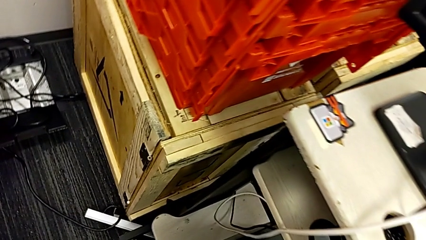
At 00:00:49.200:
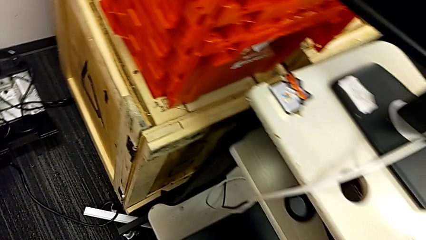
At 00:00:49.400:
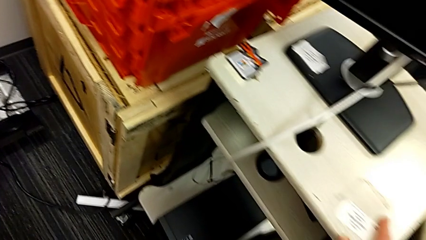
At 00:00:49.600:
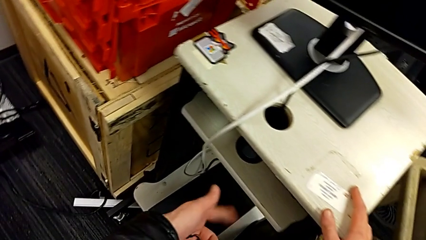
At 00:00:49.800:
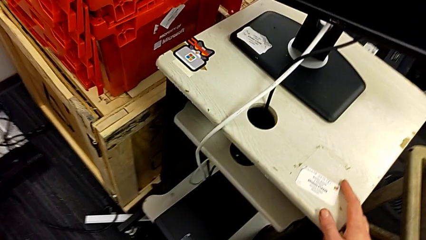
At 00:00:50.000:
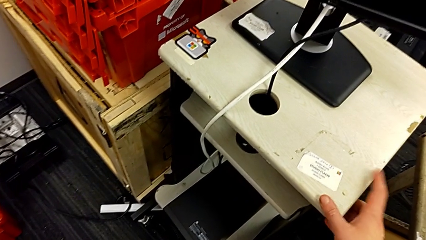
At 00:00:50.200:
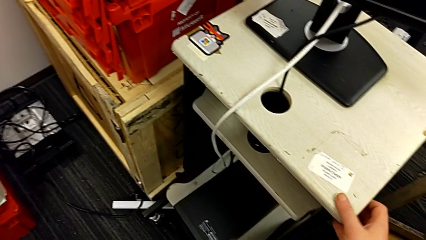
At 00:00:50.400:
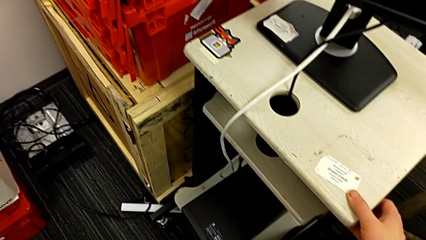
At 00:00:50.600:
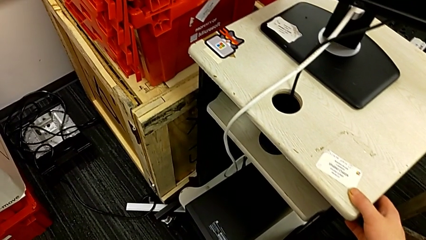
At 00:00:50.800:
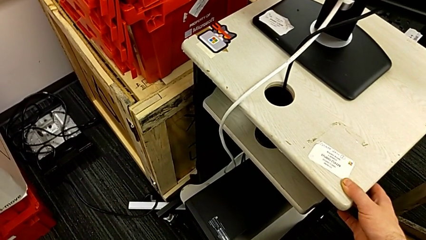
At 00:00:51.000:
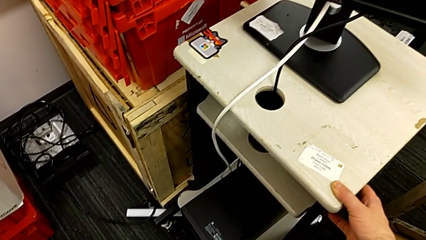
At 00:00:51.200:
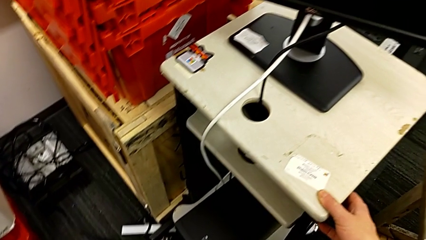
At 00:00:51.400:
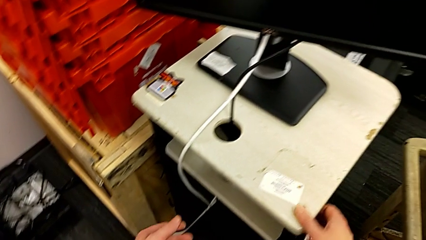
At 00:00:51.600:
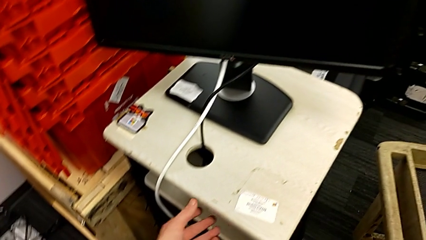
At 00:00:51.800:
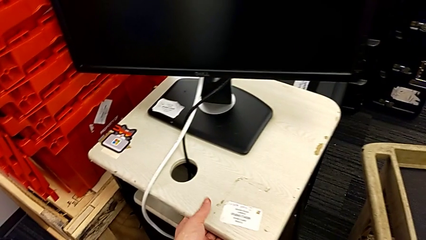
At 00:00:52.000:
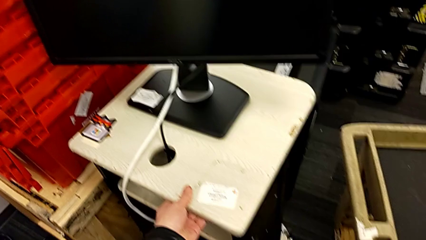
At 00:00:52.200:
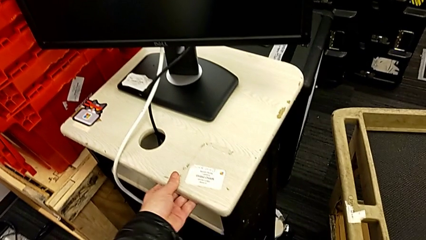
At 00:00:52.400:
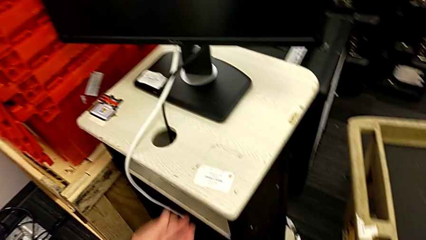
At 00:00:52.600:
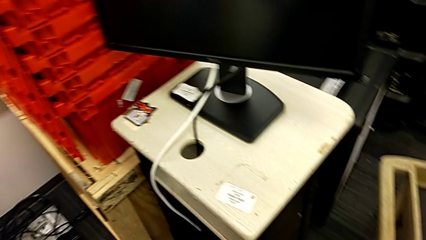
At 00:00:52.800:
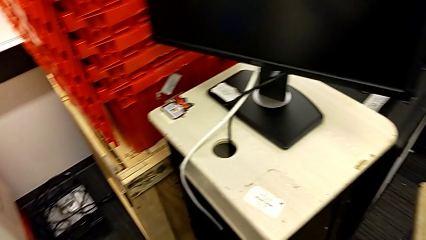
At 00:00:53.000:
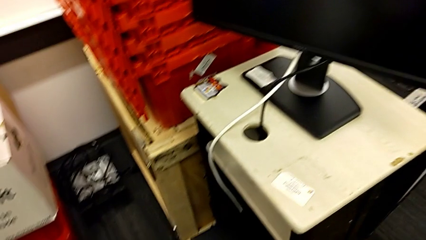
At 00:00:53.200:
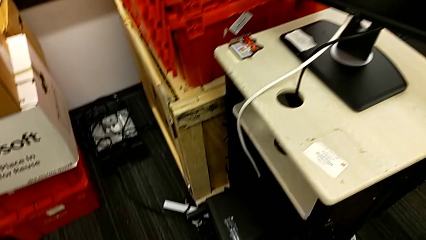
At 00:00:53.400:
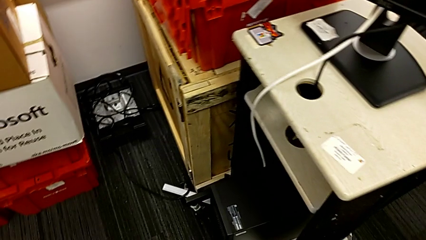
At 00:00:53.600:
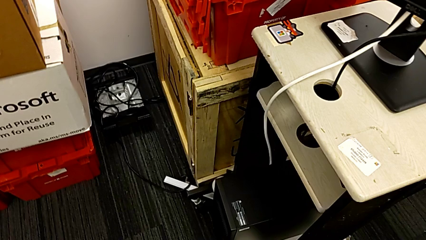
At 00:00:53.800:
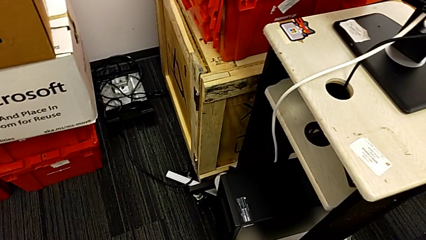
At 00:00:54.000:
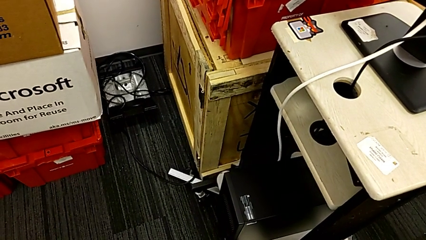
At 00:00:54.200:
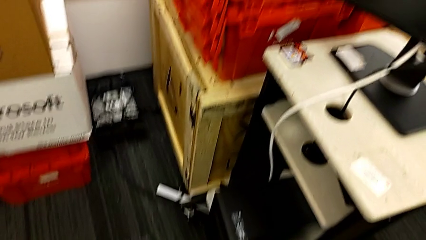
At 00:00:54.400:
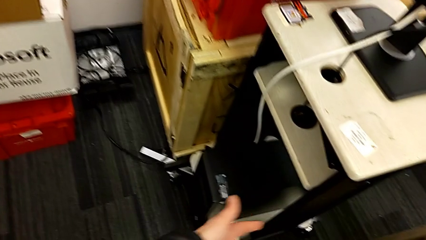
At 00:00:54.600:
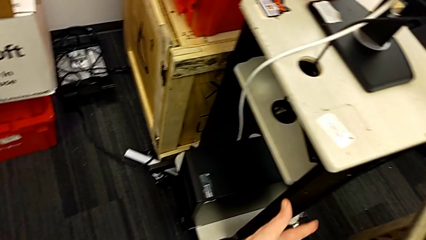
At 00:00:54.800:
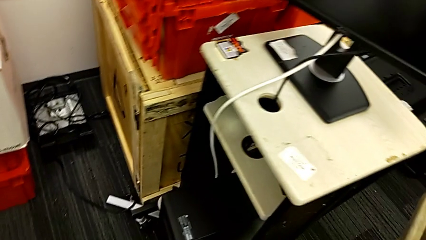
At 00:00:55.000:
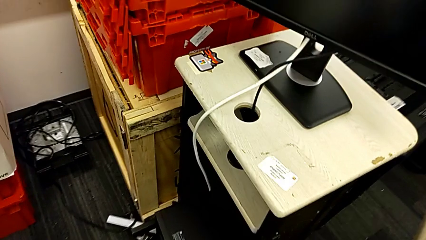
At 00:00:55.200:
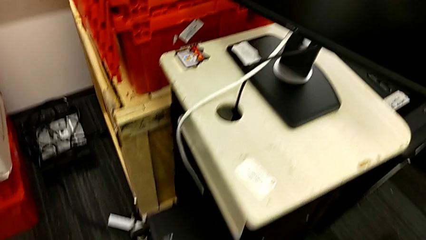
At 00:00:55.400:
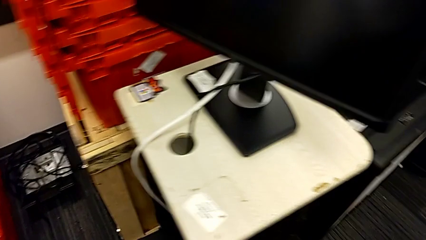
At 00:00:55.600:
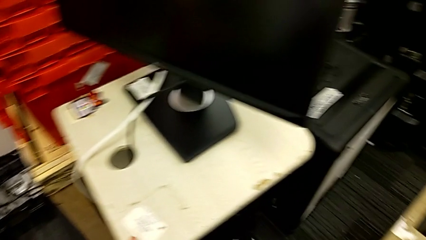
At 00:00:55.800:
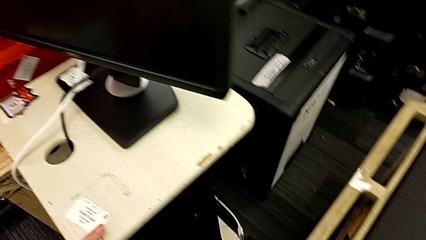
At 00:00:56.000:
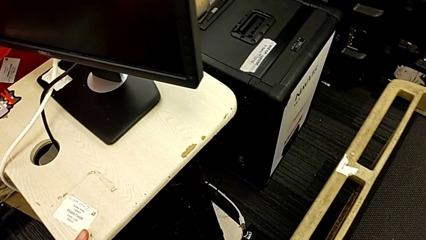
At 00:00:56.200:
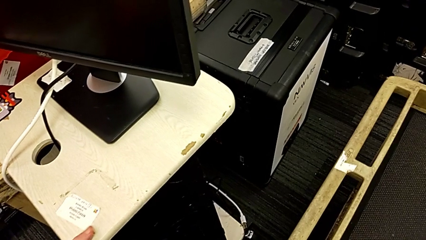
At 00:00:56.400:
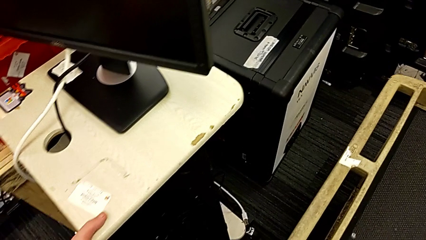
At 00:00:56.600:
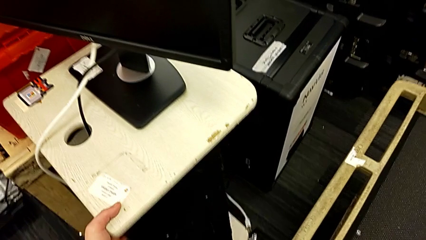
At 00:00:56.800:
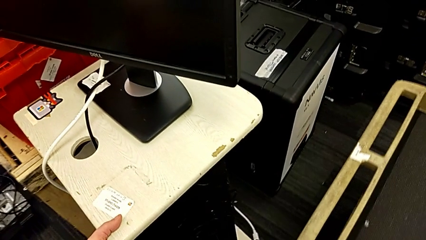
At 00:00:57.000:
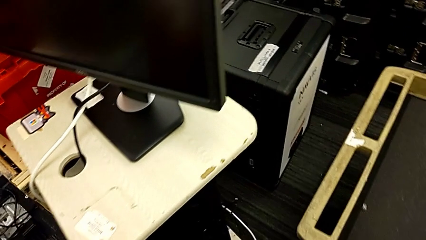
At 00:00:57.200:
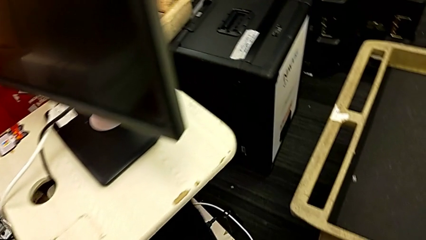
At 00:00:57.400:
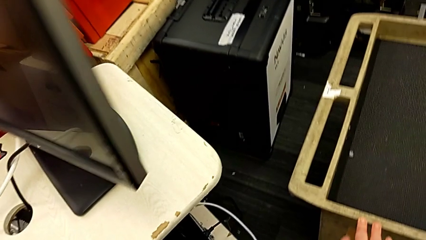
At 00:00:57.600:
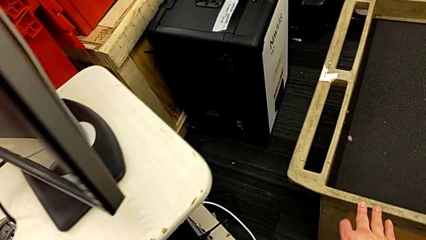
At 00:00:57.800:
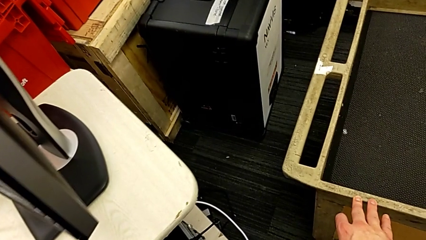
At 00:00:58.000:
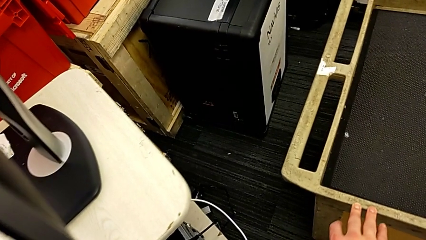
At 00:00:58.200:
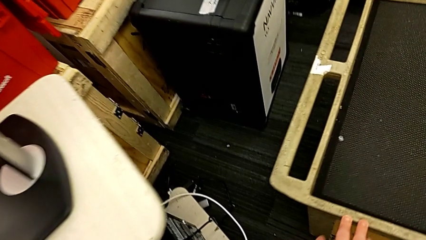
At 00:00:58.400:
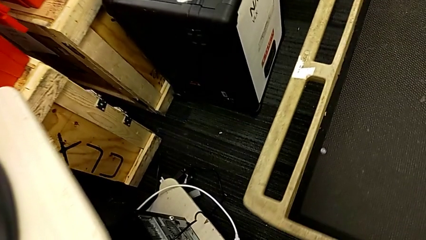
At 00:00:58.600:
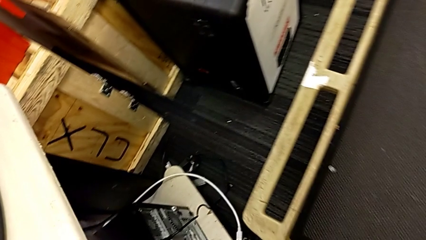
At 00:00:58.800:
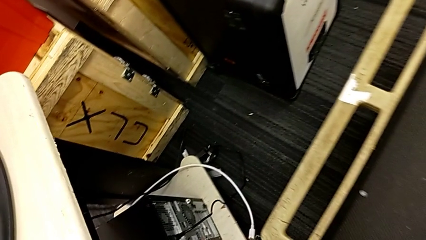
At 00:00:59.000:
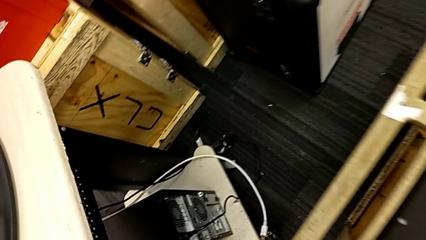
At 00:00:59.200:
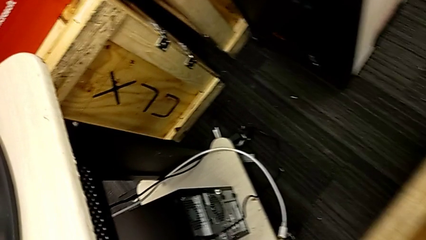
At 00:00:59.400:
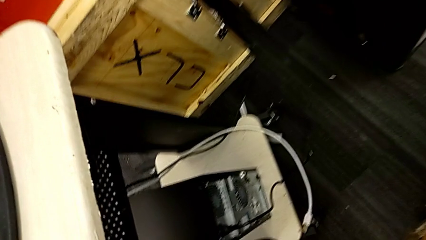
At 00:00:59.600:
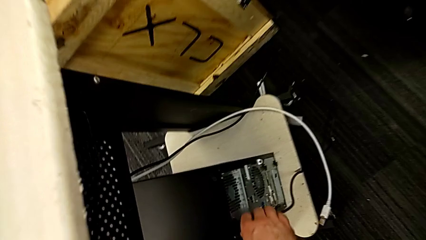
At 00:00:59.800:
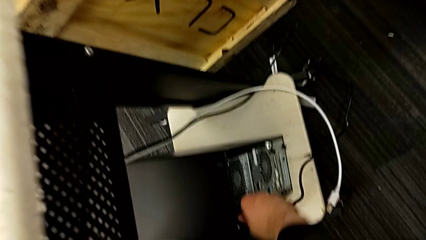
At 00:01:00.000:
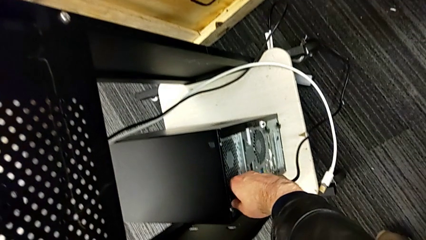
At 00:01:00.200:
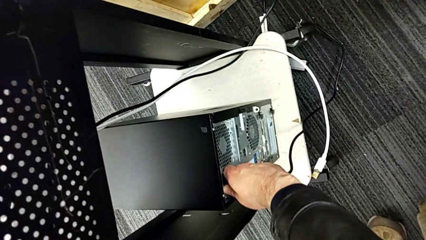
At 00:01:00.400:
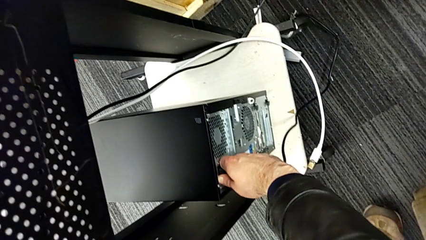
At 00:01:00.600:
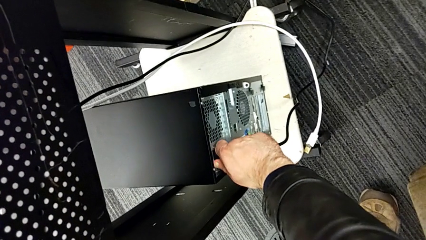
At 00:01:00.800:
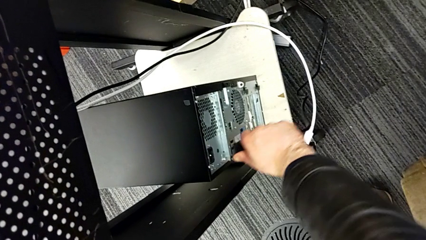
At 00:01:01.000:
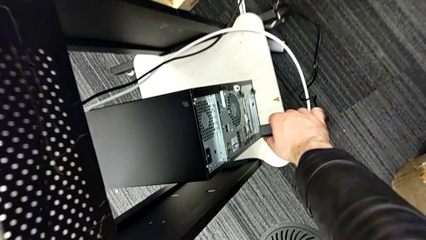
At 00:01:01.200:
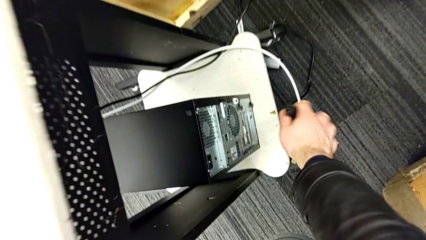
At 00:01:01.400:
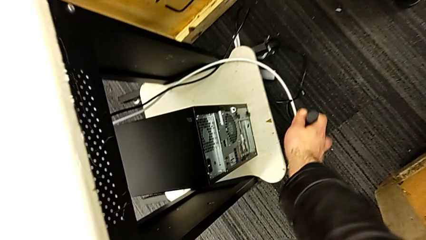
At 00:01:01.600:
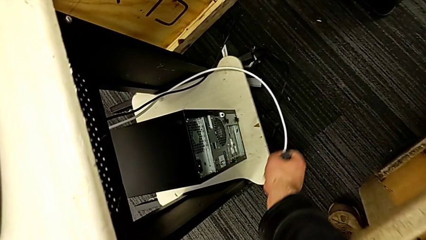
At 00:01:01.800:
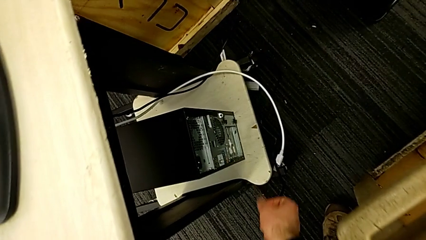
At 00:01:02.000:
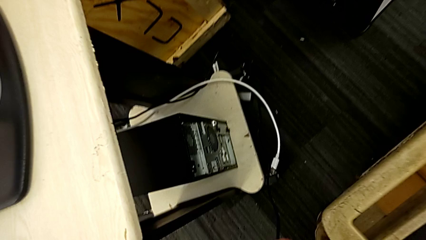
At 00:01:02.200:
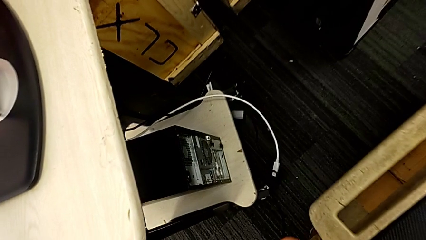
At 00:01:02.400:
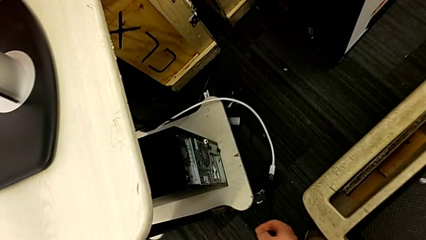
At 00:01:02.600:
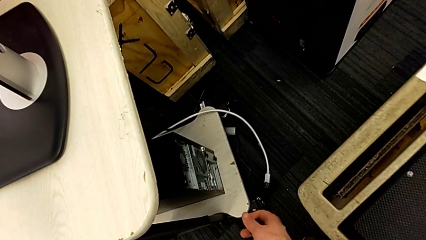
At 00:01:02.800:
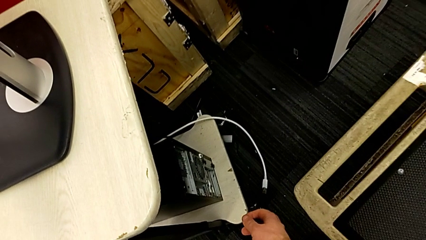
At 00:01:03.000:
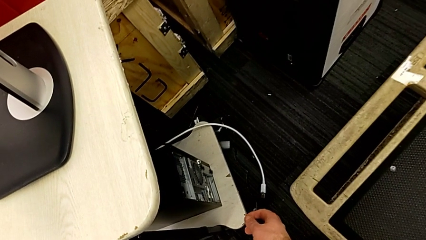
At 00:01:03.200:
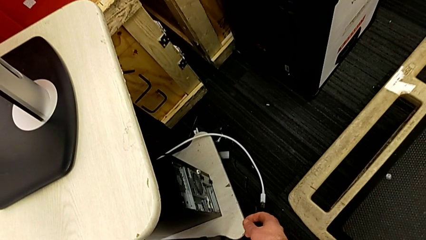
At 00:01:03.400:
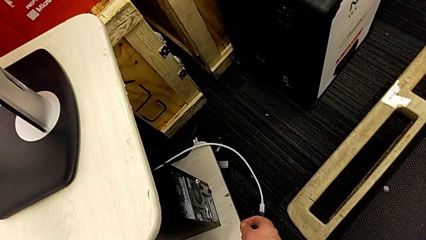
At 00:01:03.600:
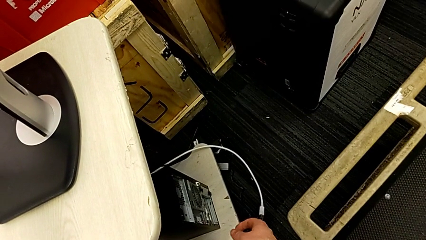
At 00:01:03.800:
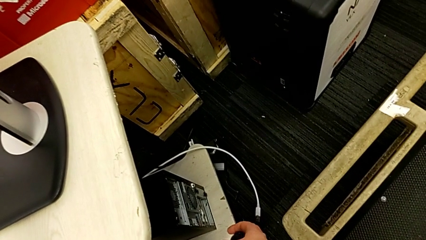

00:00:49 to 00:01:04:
The camera wearer unplugs the power supply of the PC. They grab the furniture, inspect it and slide it. They withdraw the cable power supply and place it.

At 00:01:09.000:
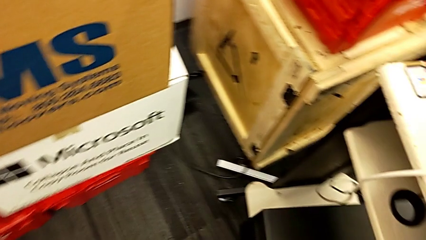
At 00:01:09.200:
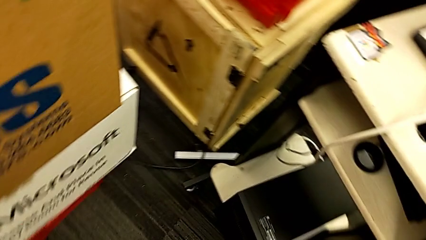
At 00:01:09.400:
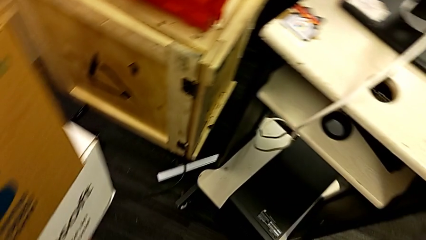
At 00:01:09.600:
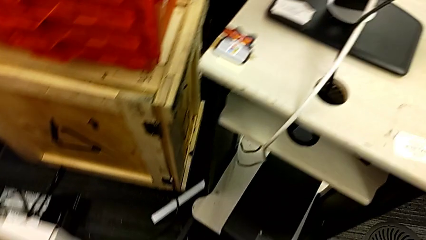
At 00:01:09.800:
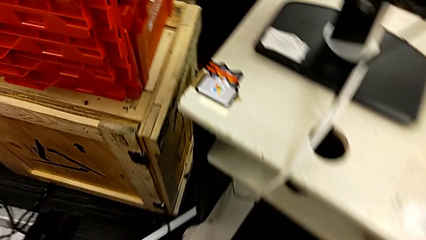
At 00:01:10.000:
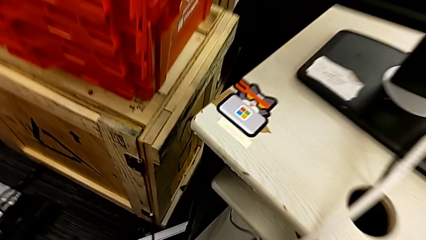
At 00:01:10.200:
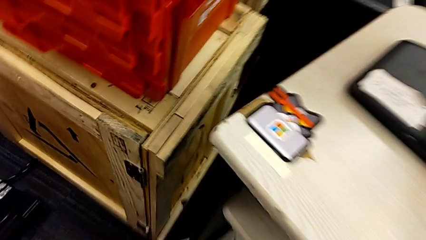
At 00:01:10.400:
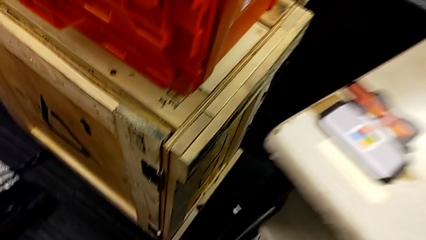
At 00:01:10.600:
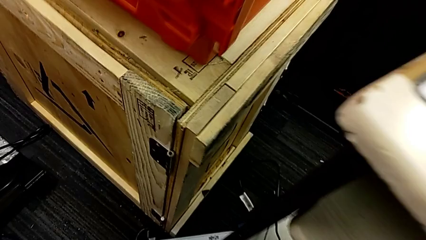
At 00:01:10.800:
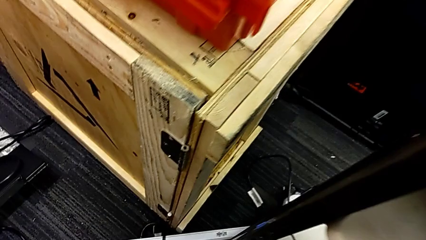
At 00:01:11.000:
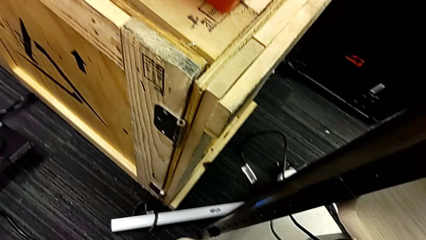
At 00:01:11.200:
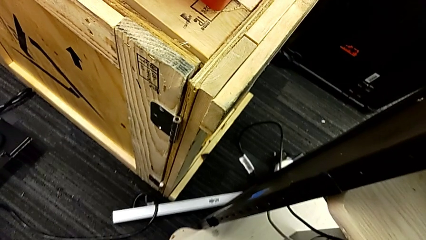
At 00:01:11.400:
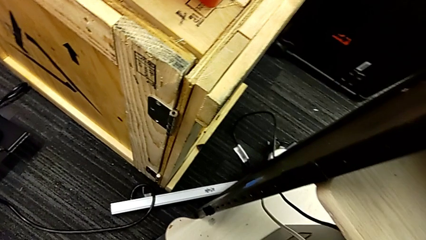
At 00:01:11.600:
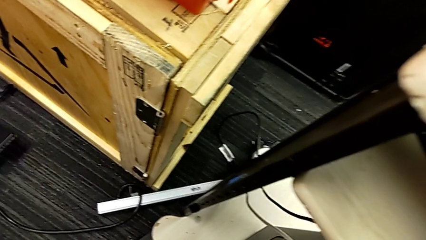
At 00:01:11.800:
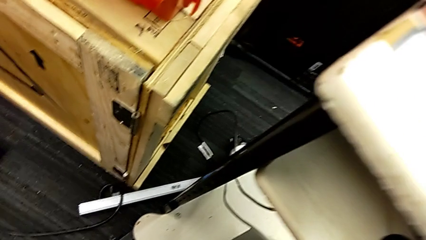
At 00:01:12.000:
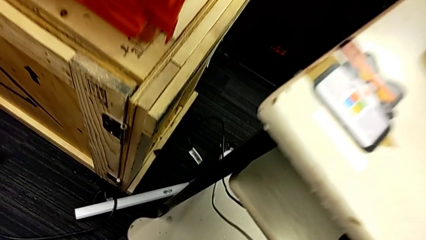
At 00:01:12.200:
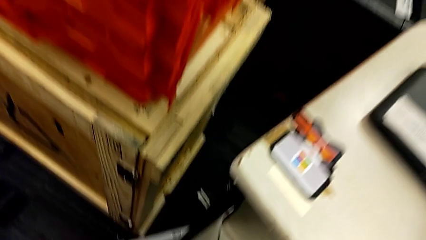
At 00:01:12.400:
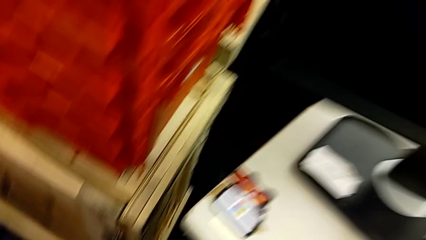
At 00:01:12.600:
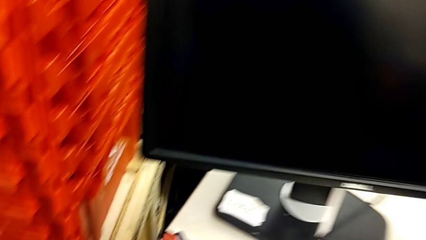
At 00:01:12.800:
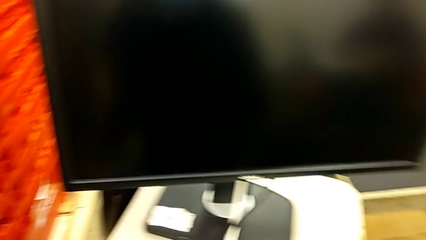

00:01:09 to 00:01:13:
The camera wearer is putting the computer tower onto the car. They begin to lift the computer tower.
